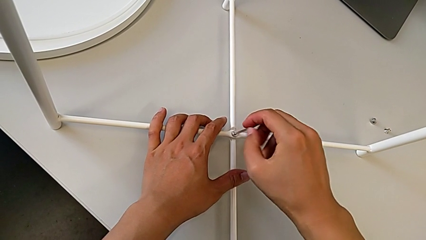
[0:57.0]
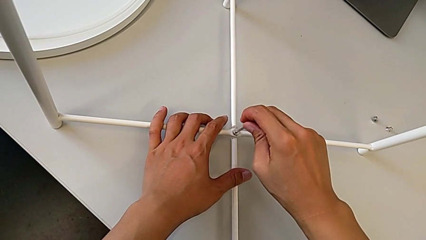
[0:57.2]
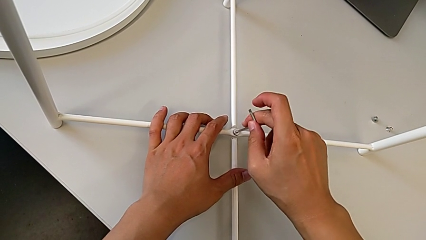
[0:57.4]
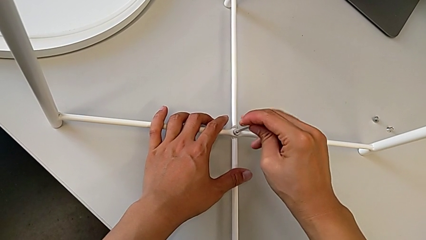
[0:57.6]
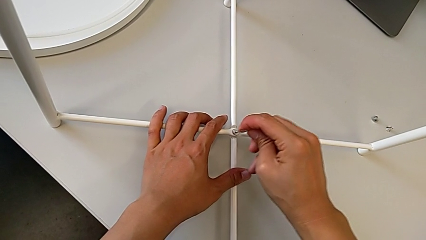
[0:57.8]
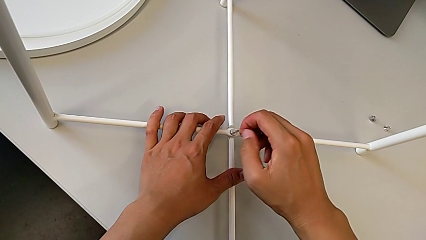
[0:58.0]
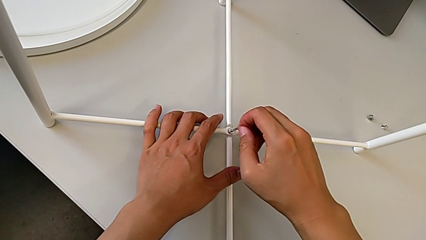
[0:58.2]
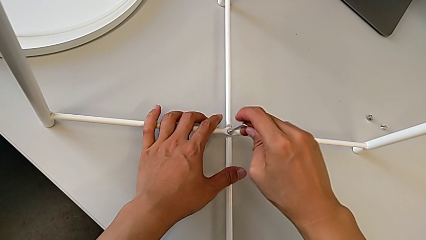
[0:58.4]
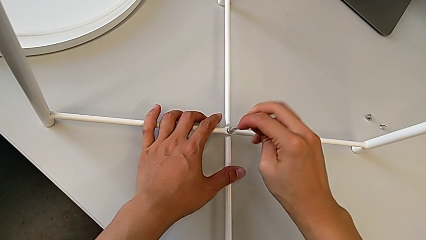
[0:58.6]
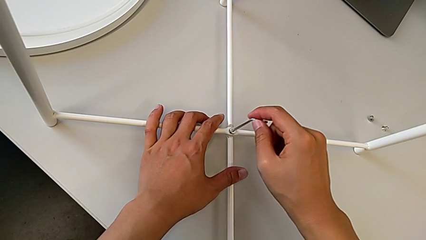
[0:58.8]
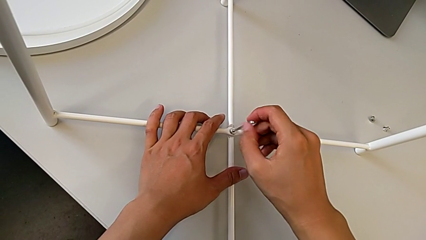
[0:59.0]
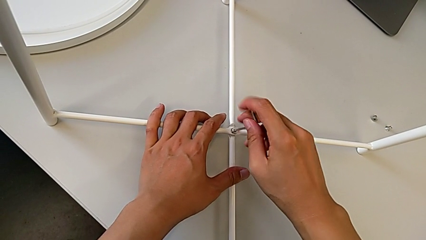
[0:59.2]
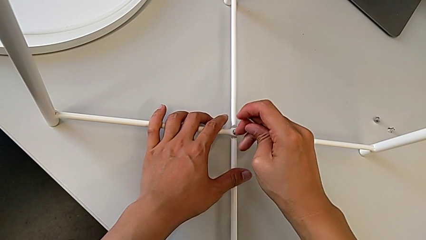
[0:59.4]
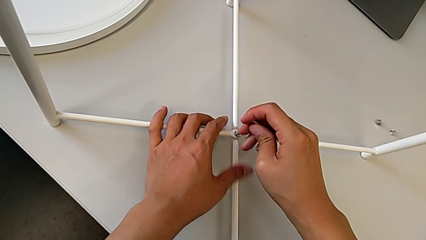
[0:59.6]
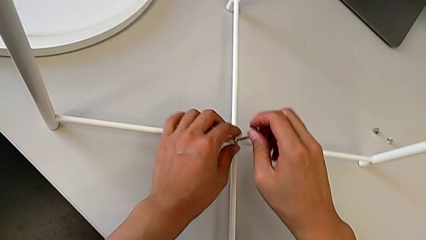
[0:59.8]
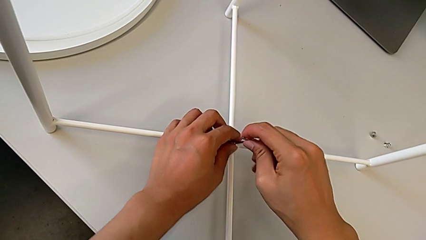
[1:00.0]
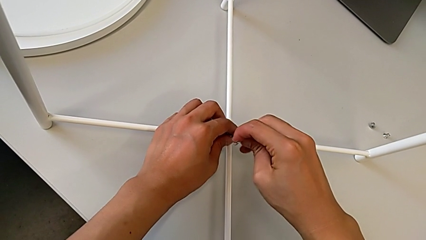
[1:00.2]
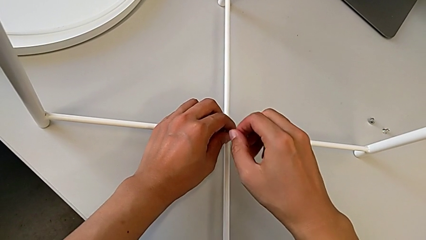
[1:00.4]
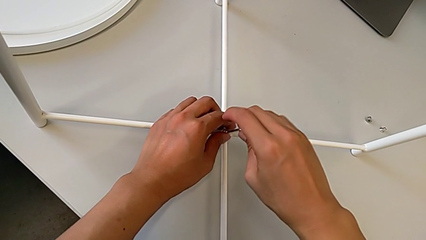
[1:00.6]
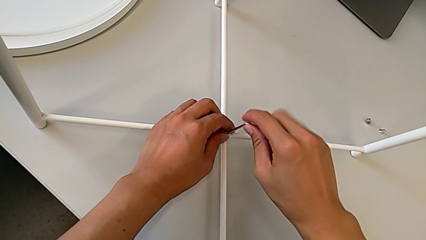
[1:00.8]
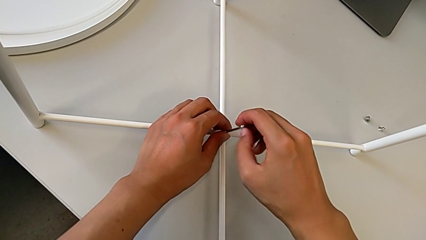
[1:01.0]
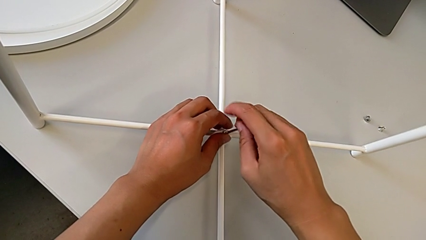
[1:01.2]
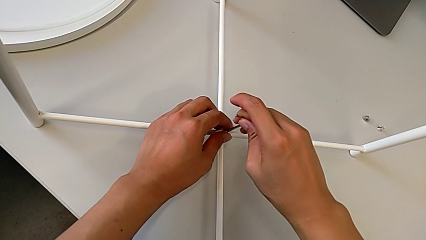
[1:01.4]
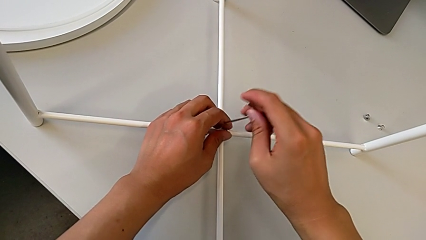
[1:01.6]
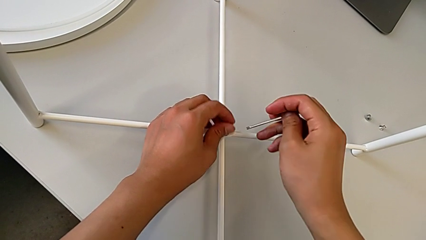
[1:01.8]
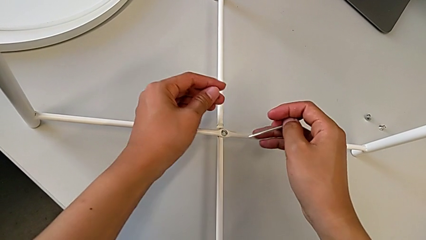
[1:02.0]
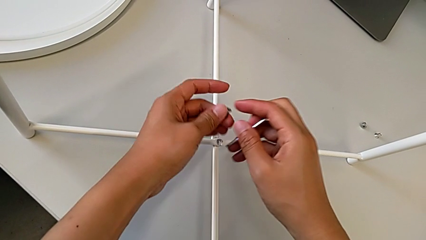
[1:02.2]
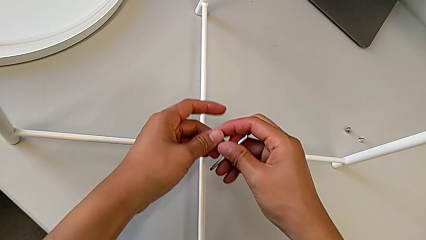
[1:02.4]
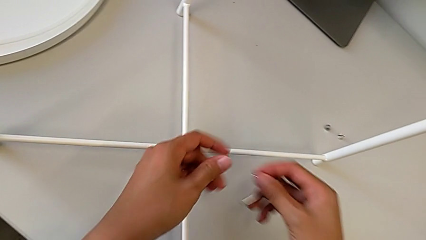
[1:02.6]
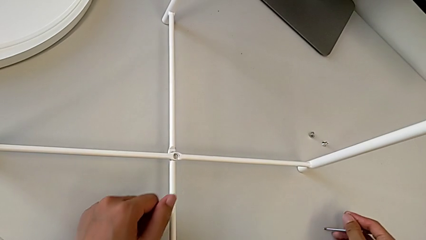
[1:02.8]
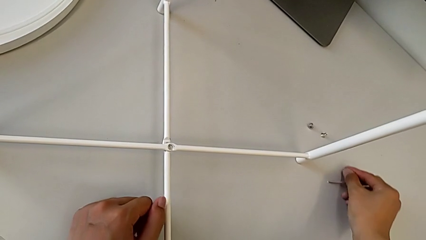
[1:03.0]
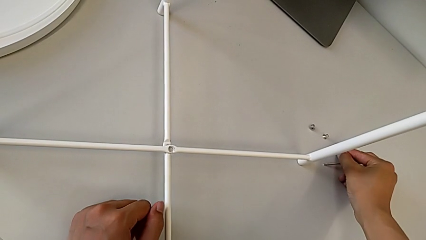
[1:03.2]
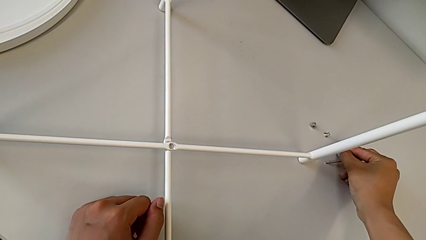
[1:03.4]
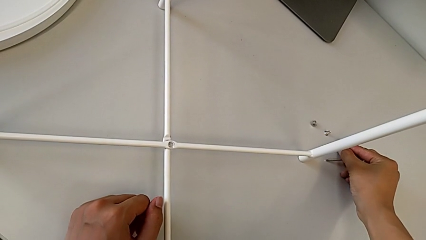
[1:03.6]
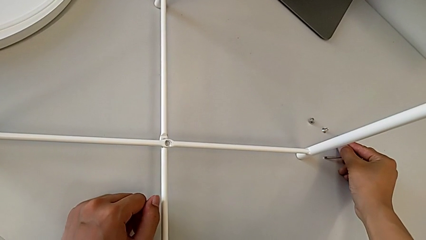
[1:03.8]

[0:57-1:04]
The camera wearer is unscrewing the bottom hex socket head of the legs. They keep unscrewing the hex socket head, withdraw the Allen wrench, disassemble the hex socket head, grab it and place it.

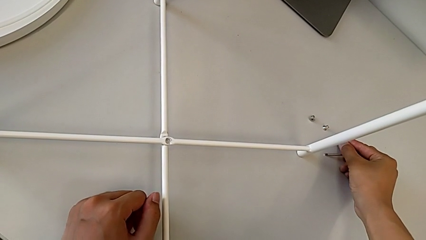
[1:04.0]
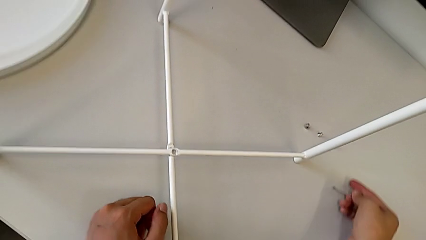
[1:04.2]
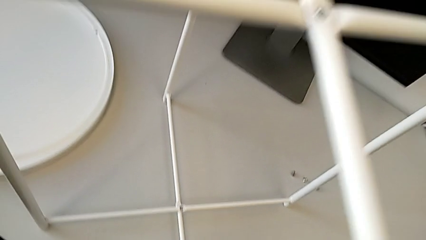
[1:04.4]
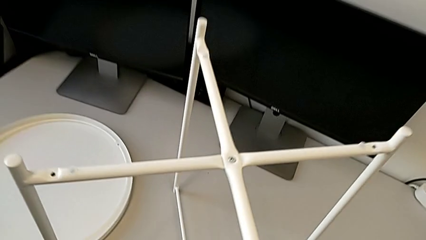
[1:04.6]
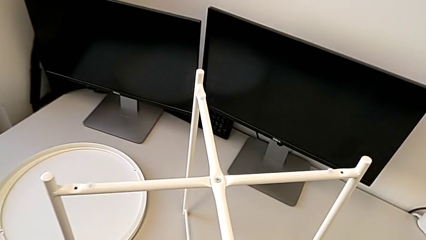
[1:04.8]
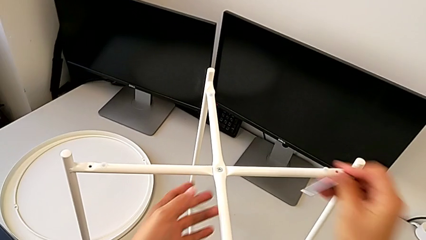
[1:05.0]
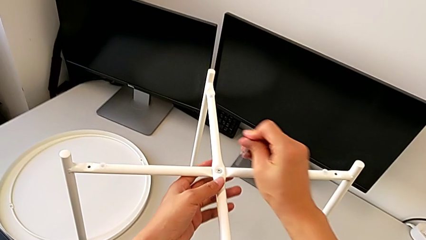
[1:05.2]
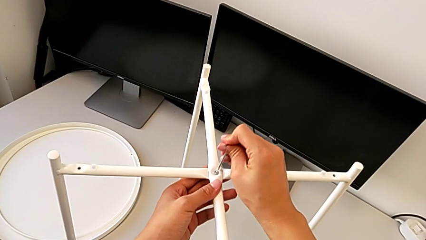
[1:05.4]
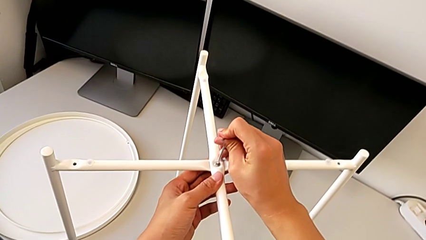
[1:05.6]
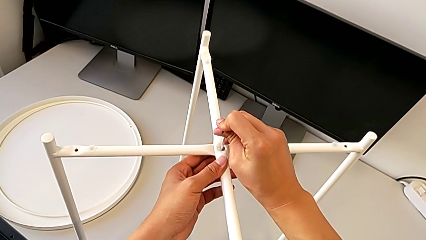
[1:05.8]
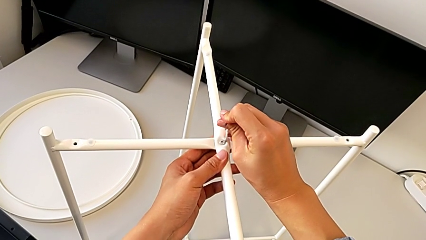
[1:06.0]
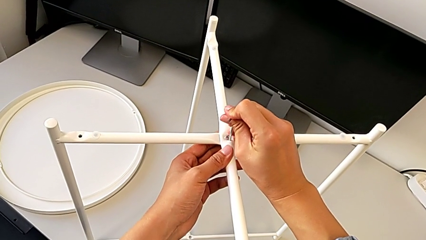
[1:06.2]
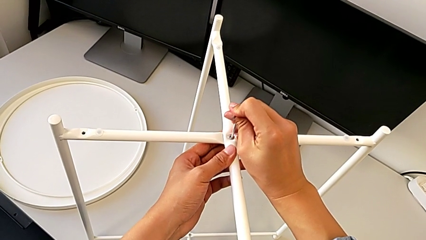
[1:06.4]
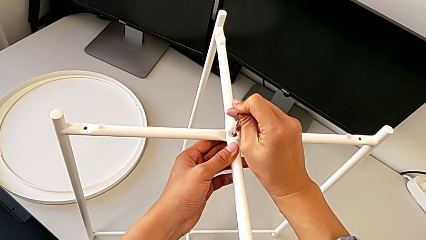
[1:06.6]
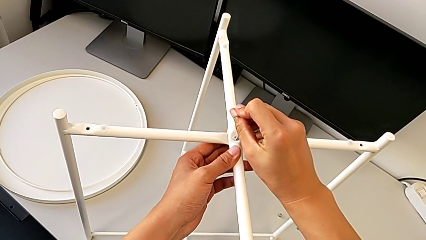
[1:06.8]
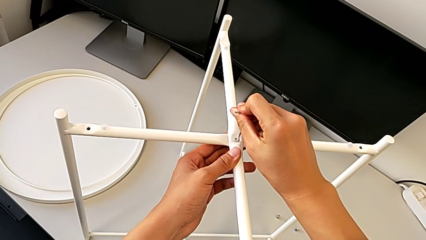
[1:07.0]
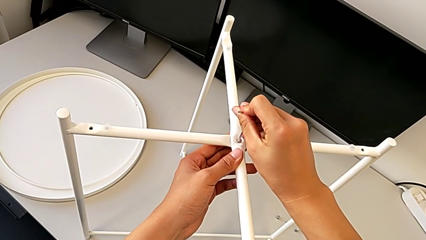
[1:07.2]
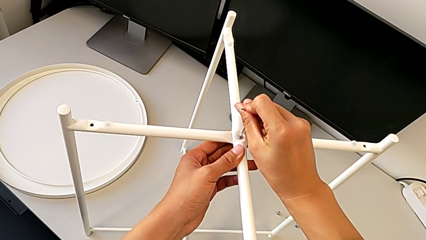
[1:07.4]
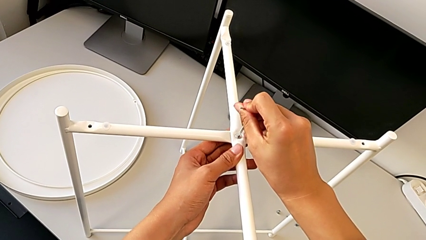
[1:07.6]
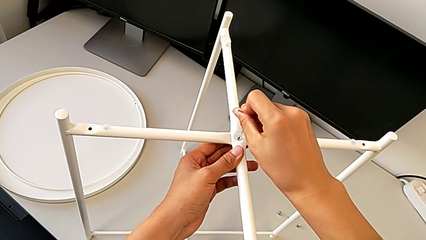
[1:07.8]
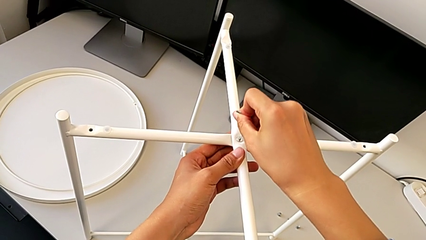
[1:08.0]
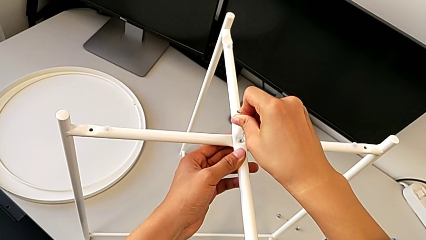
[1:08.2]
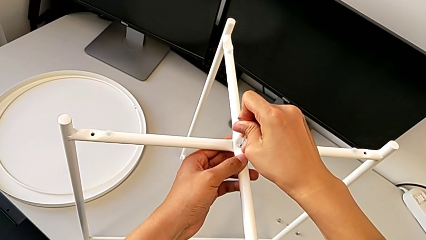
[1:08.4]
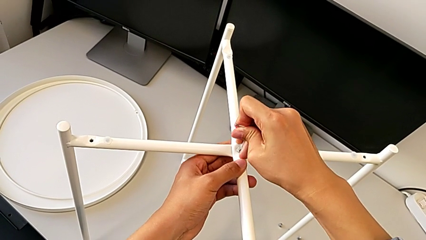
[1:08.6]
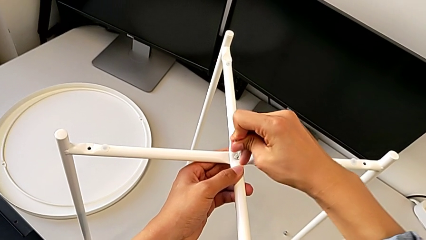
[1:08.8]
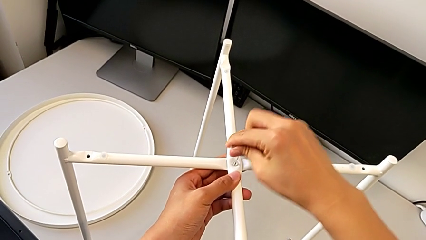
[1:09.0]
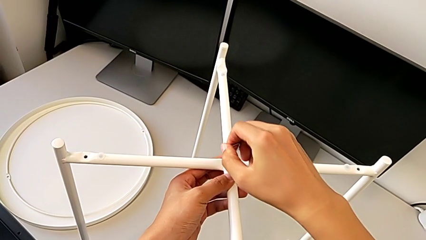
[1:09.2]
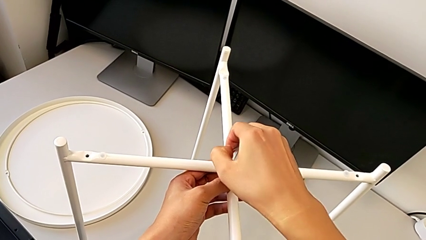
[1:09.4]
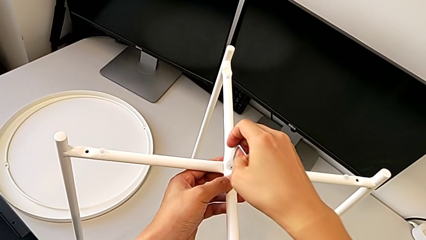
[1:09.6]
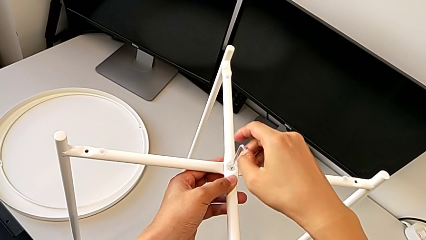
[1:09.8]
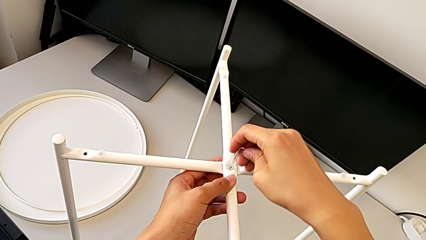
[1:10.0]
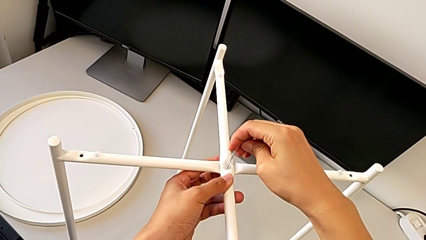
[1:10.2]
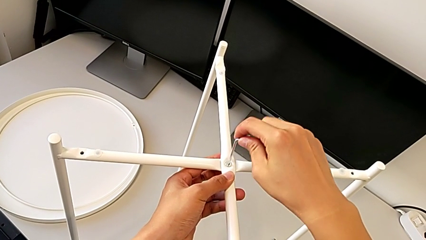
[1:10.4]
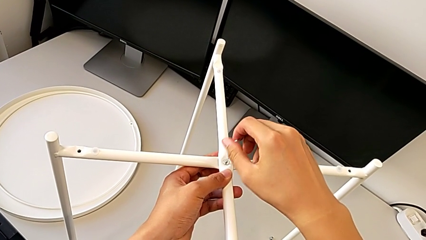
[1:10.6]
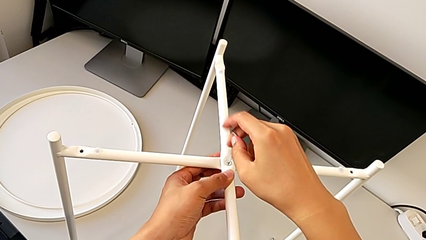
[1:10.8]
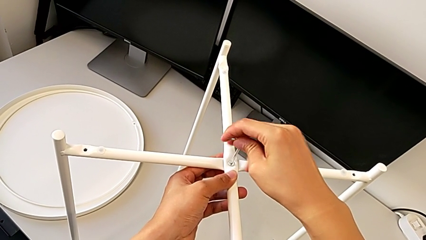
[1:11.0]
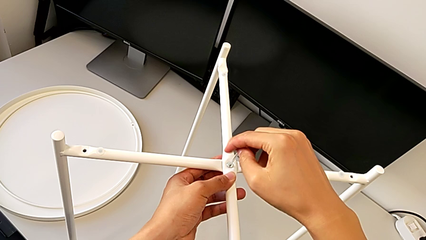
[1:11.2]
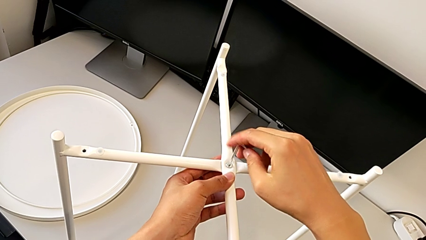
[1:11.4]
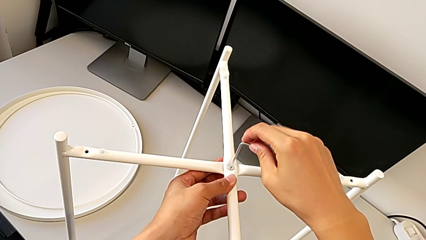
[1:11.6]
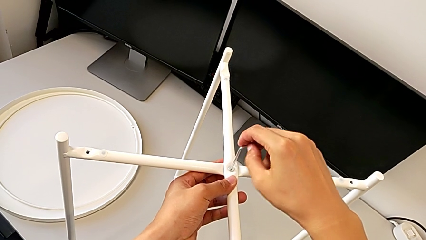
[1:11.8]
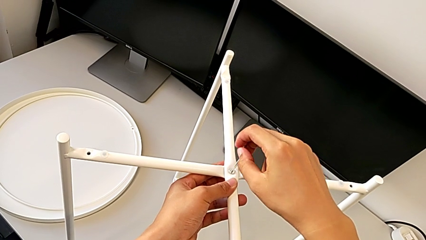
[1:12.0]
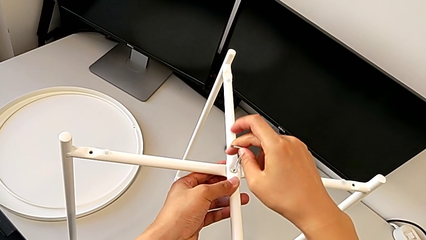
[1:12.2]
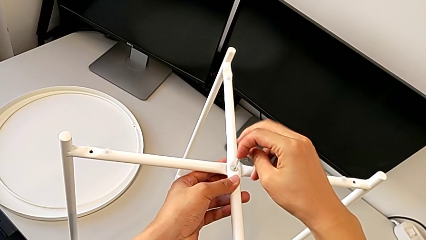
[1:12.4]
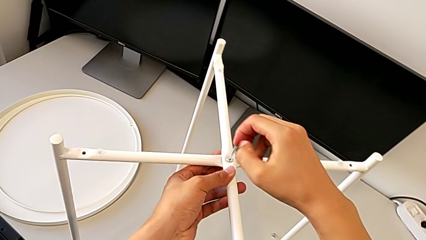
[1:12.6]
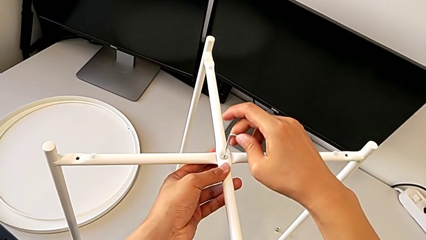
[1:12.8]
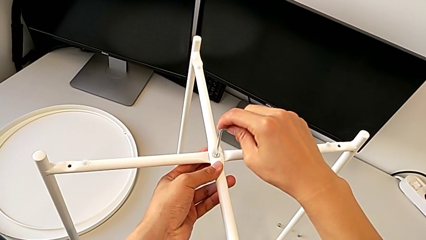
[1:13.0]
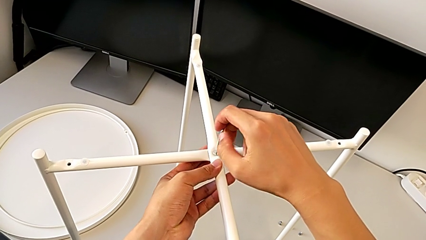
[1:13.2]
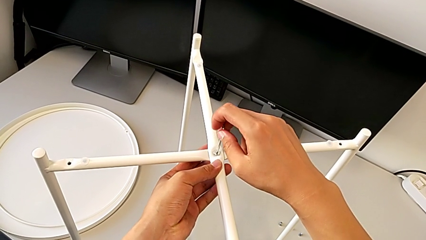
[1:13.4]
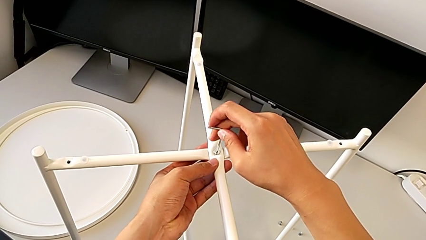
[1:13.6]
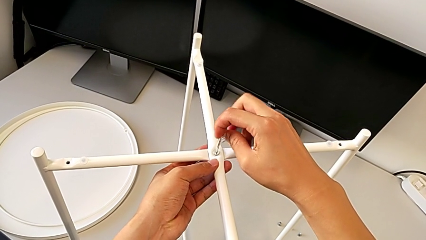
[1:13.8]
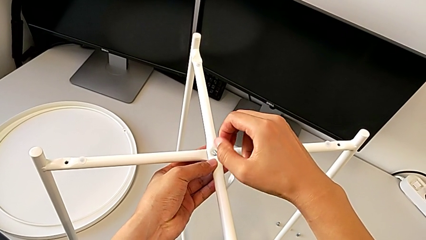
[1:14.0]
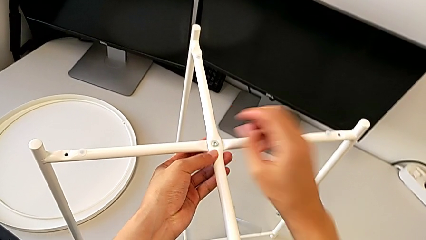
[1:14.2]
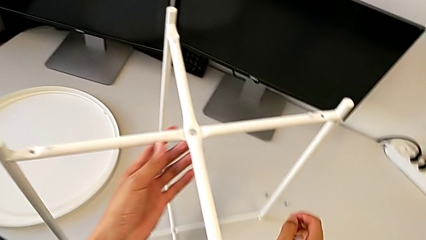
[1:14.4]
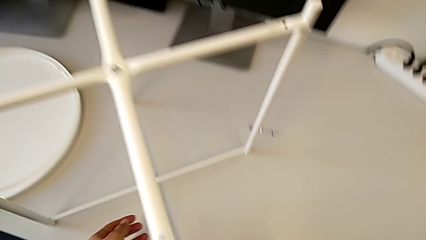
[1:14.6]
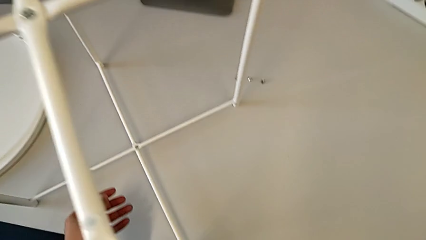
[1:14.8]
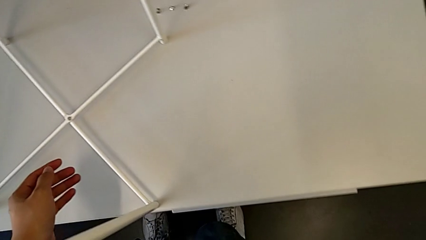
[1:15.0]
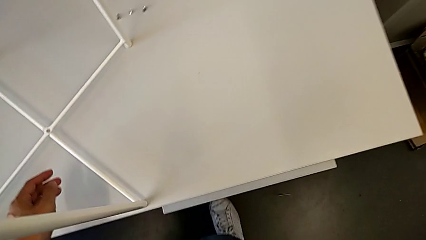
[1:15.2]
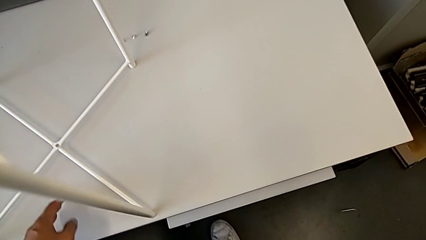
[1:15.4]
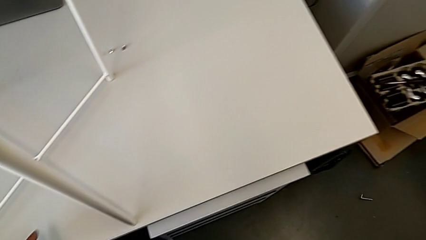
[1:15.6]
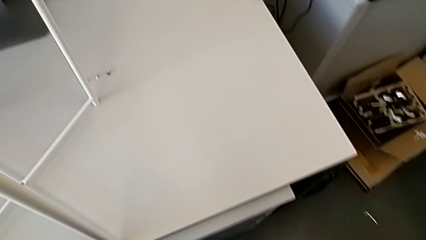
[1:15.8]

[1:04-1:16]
The camera wearer is unscrewing the top hex socket head of the circle. They approach the hex socket head, insert the Allen wrench, unscrew the hex socket head and wrongly drop the Allen wrench.
